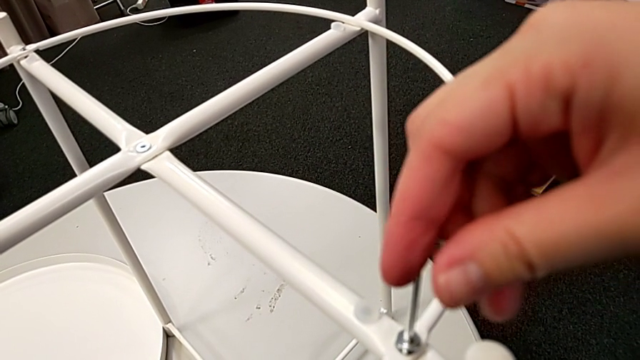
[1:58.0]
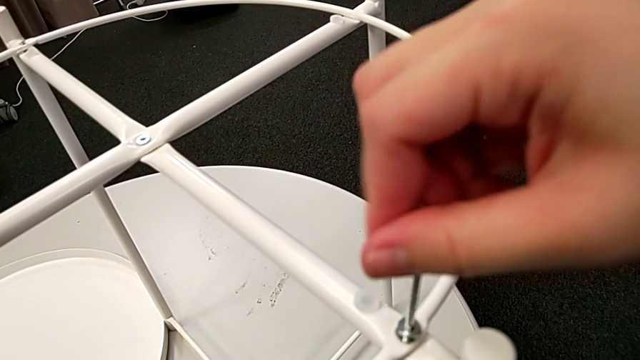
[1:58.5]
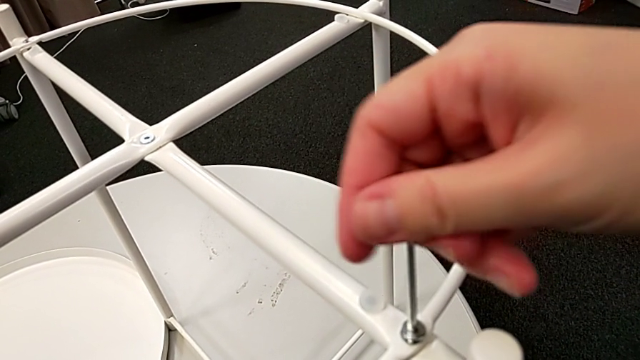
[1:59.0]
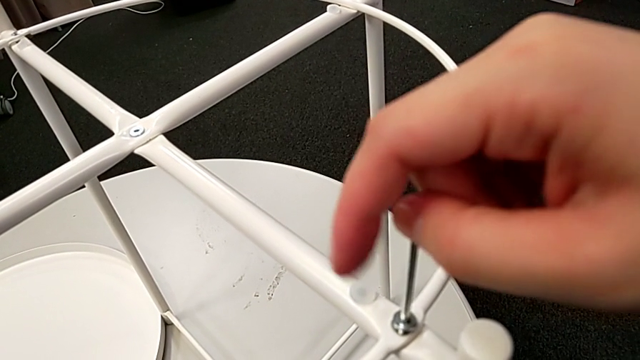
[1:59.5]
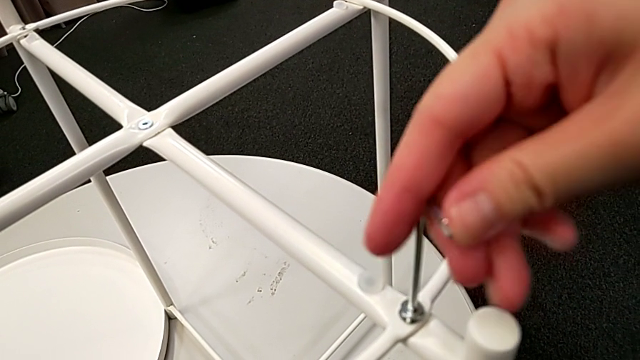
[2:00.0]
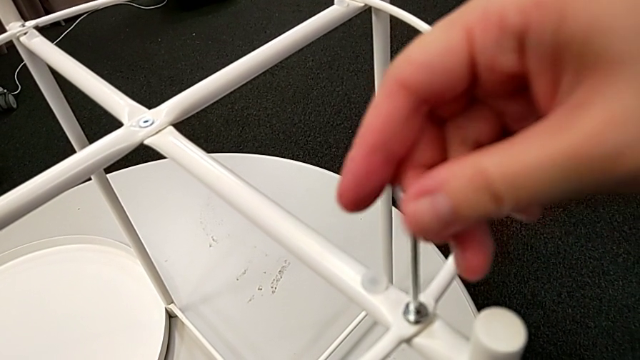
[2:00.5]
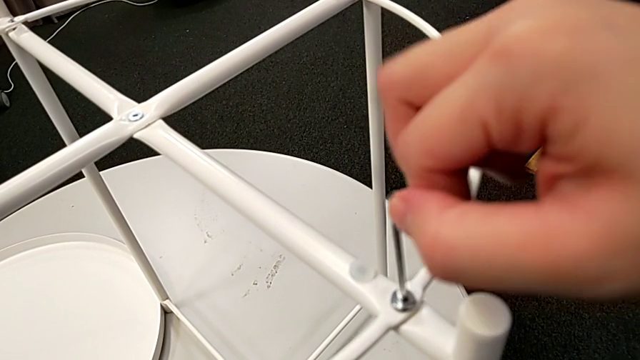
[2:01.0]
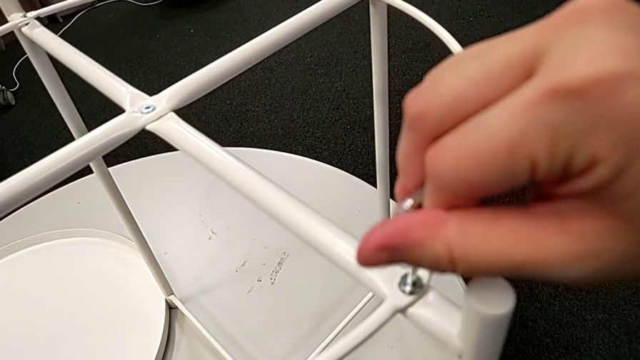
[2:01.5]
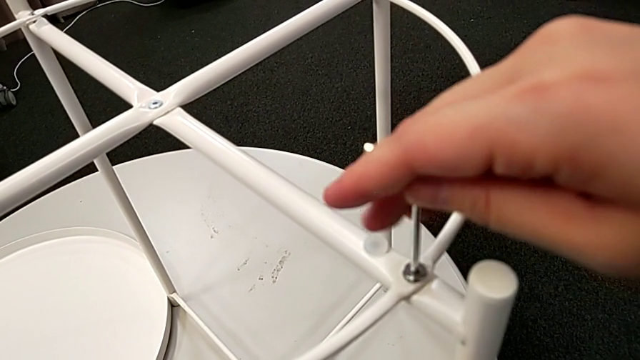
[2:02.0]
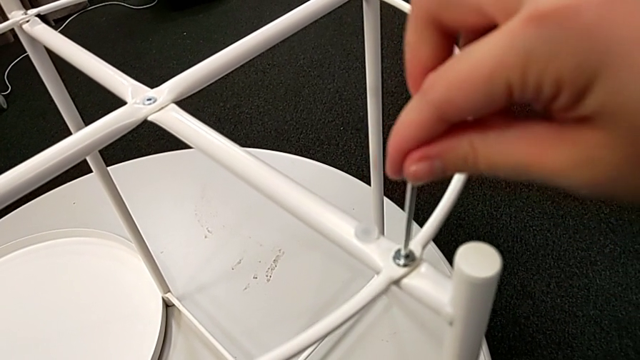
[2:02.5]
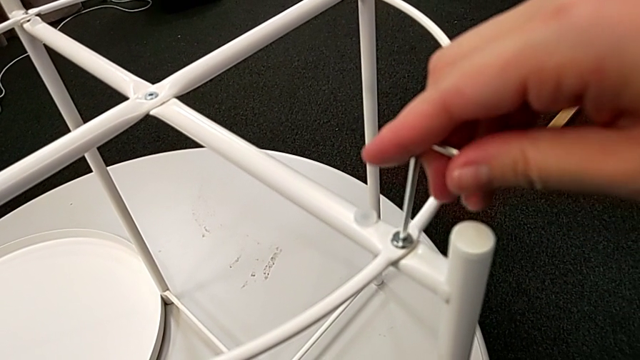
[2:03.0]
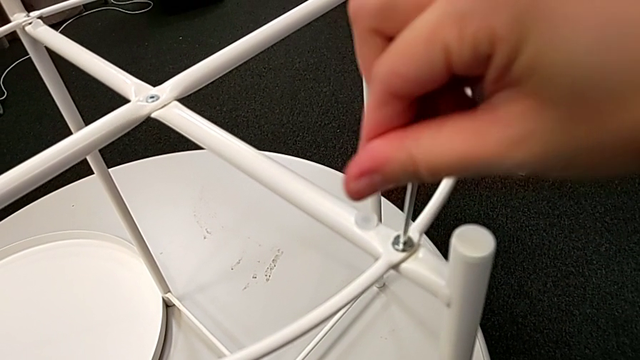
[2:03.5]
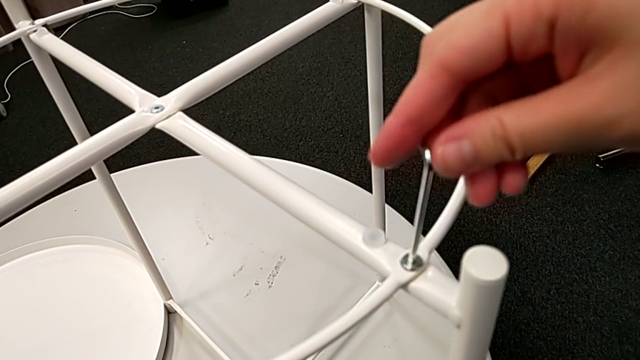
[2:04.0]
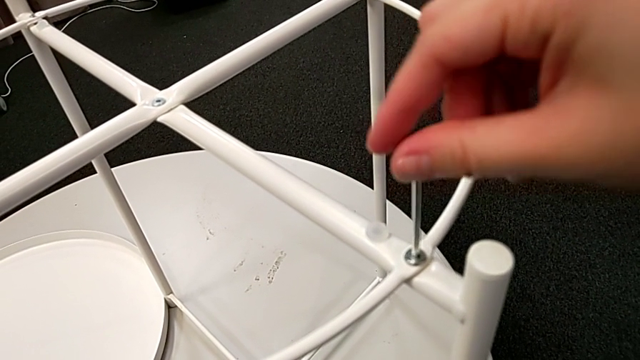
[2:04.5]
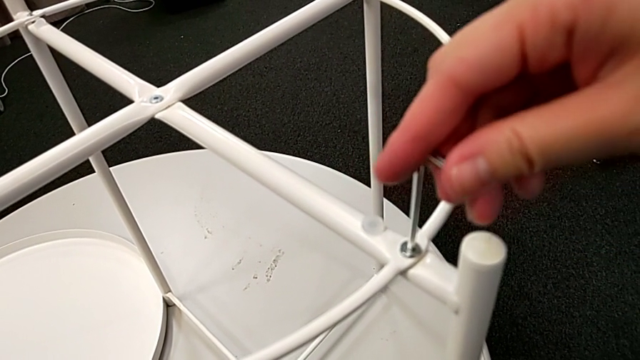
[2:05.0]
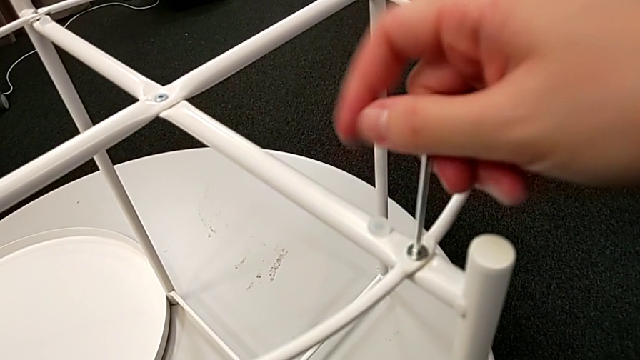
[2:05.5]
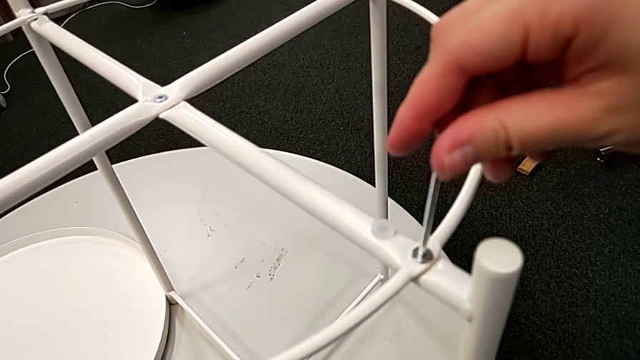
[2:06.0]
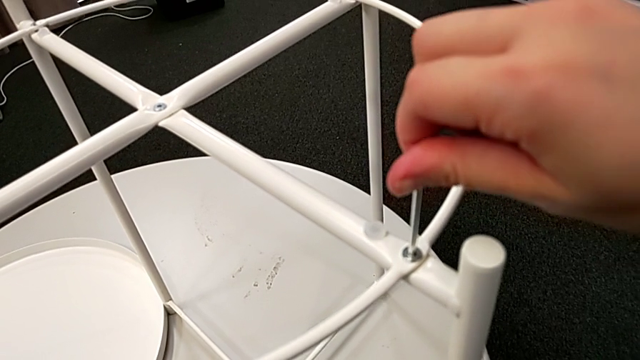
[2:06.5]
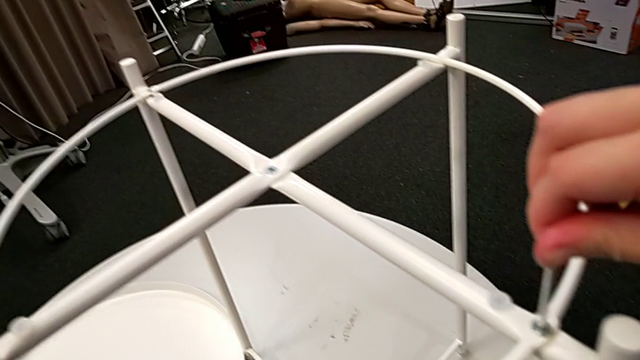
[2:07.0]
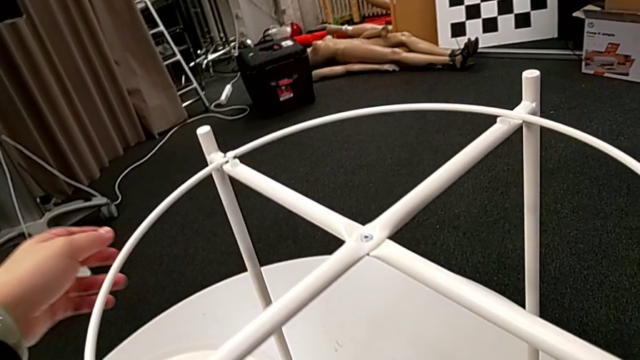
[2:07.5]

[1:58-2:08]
The camera wearer is assembling the circle of the table. They keep screwing the hex socket head and withdraw the Allen wrench.

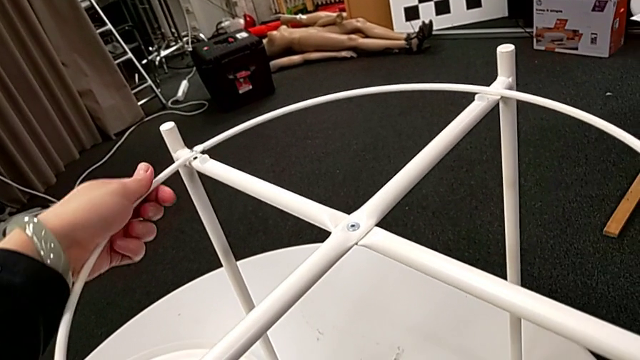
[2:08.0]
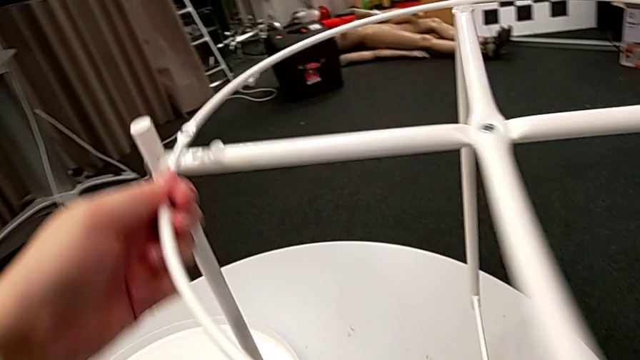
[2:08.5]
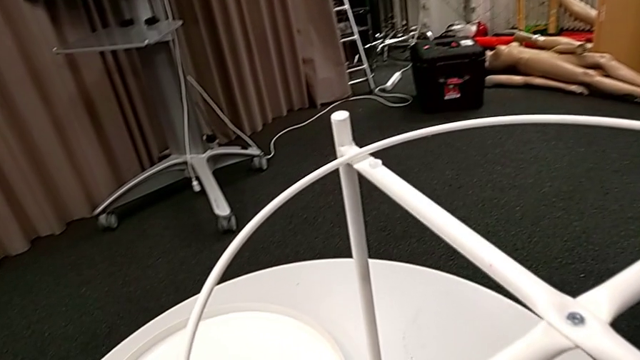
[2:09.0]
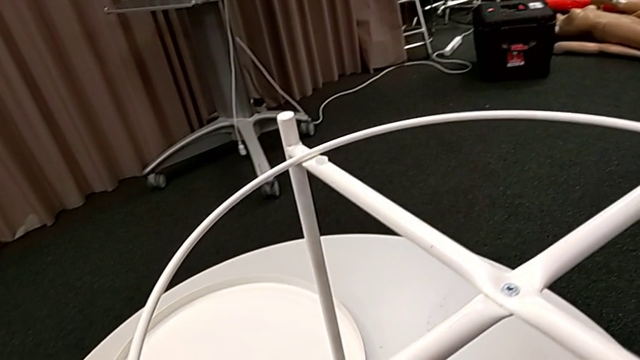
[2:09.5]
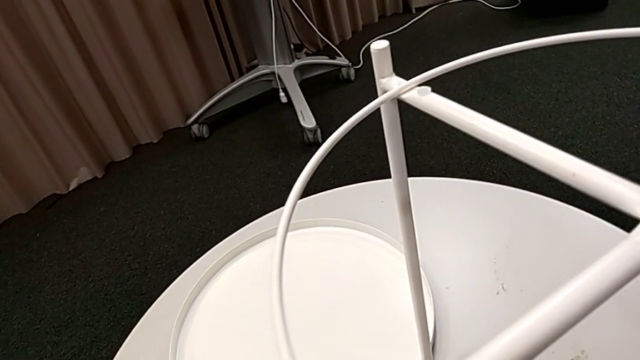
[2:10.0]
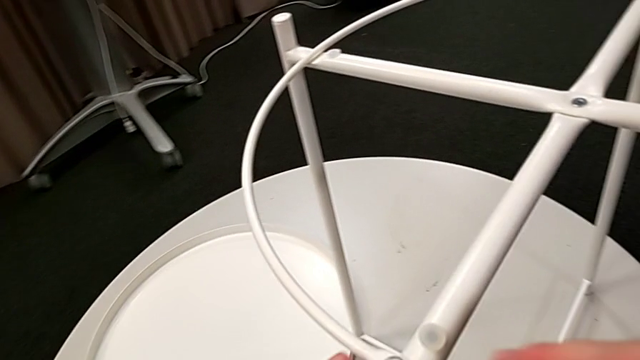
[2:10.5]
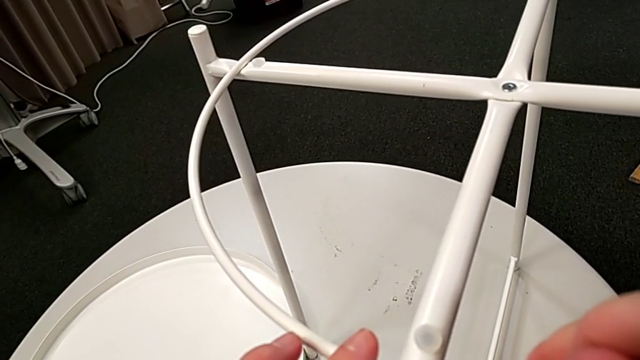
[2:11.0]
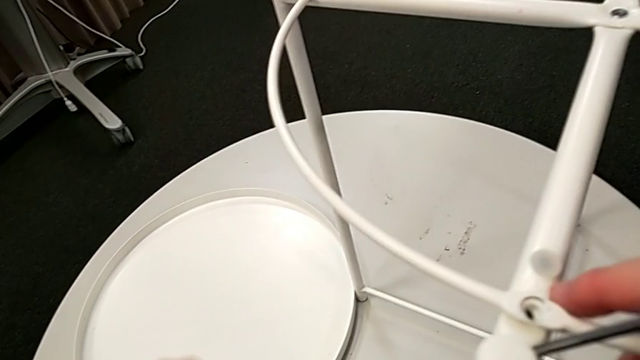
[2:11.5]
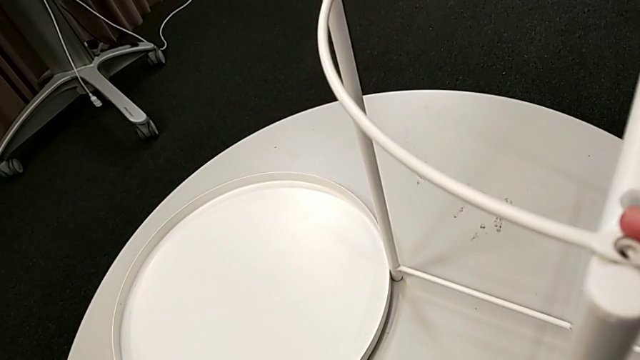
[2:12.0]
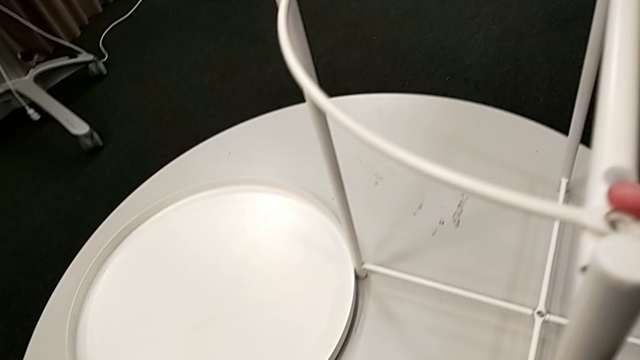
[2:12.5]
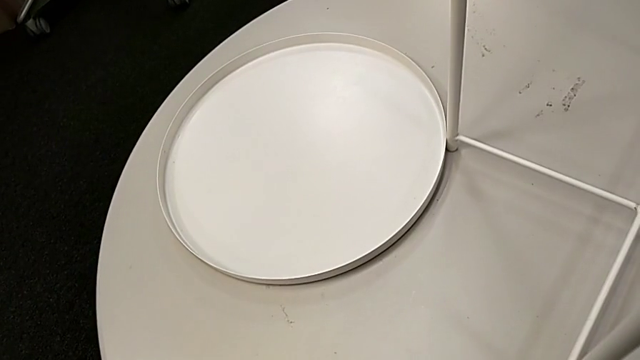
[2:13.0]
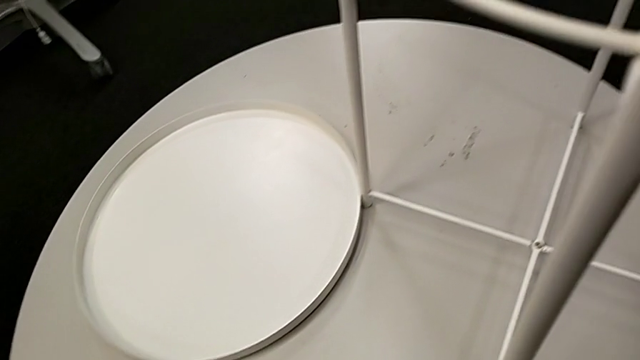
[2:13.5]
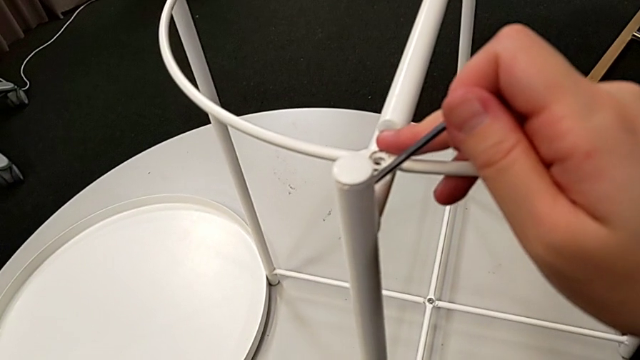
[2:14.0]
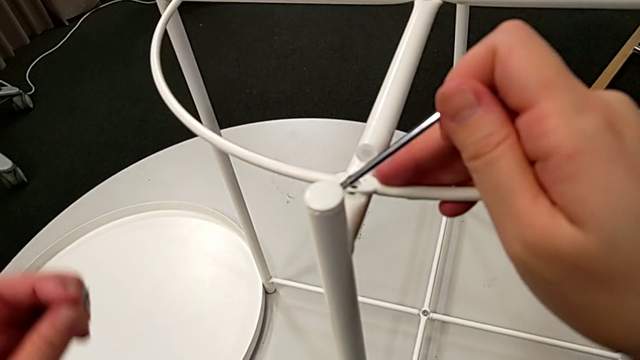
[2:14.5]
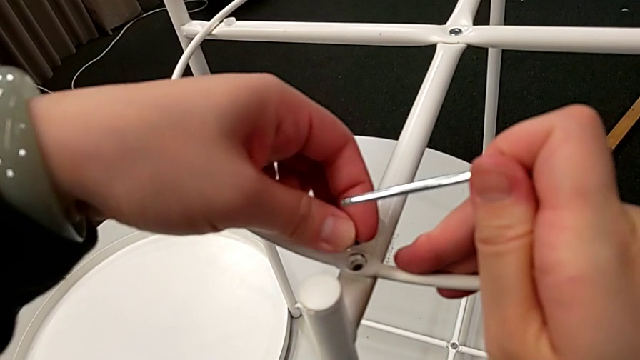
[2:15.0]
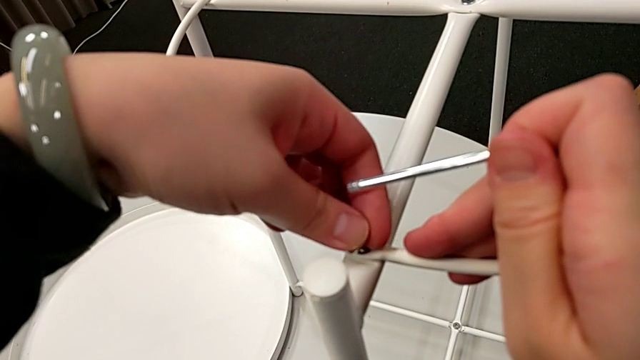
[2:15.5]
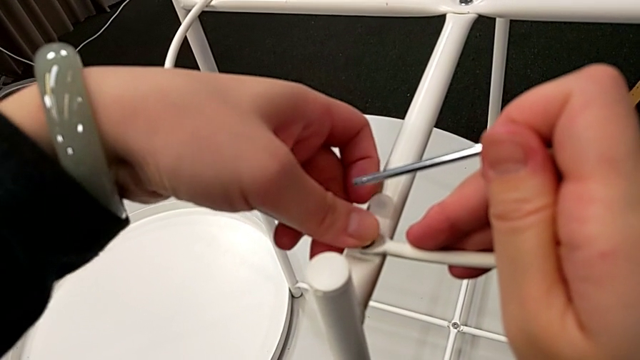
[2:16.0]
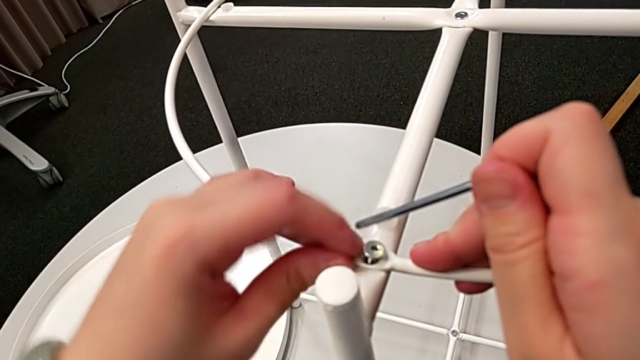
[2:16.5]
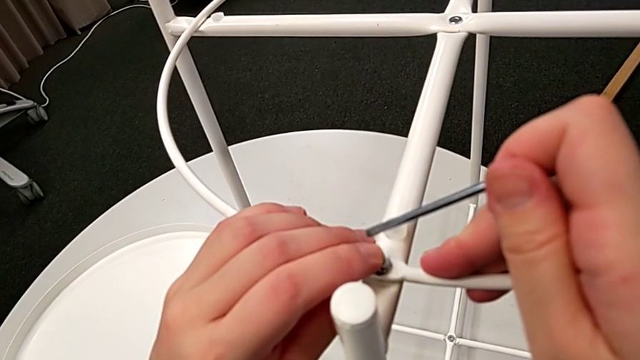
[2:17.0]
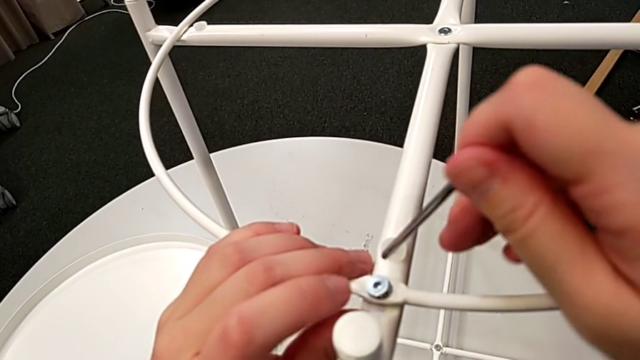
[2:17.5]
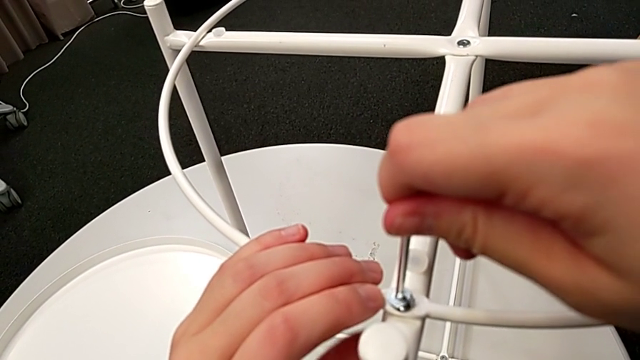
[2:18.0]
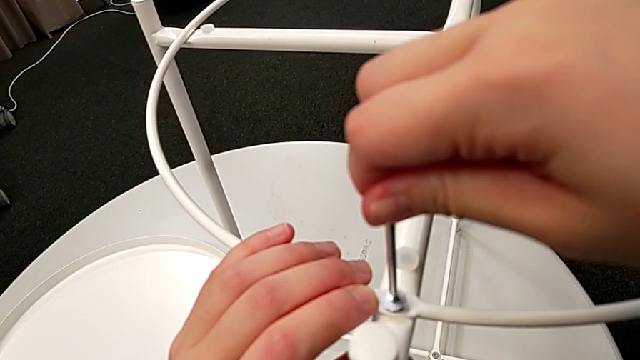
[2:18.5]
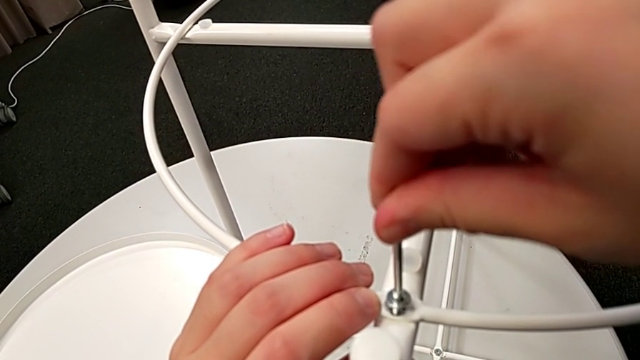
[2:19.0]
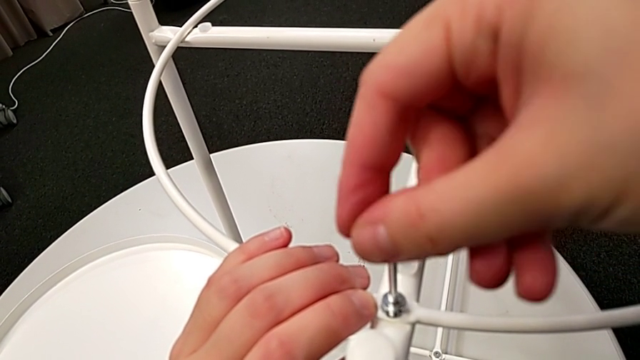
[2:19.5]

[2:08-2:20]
The camera wearer is screwing the second bolt into the rounded frame. They grab the leg, rotate it, grab the hex socket head, insert it, insert the Allen wrench and begin to screw the hex socket head.
